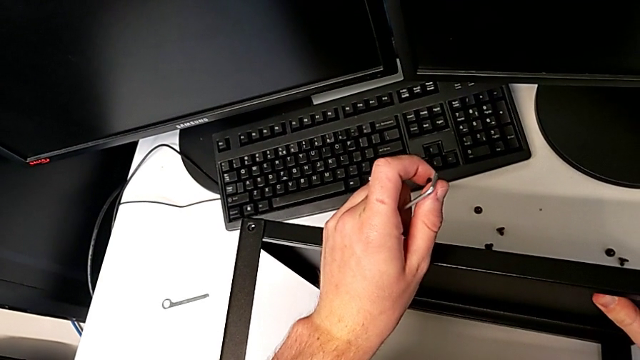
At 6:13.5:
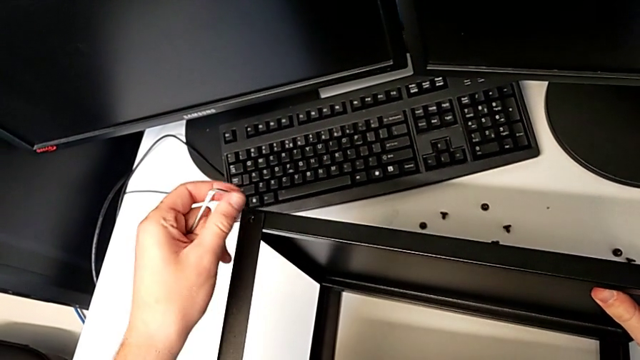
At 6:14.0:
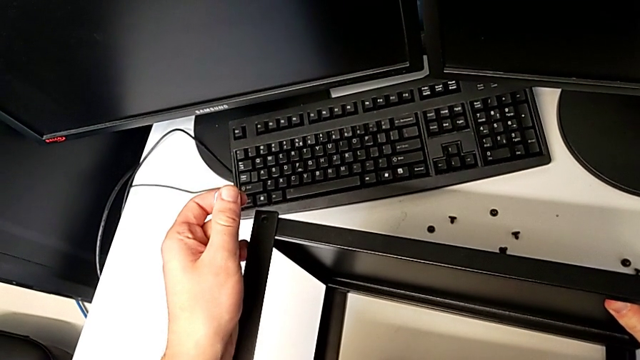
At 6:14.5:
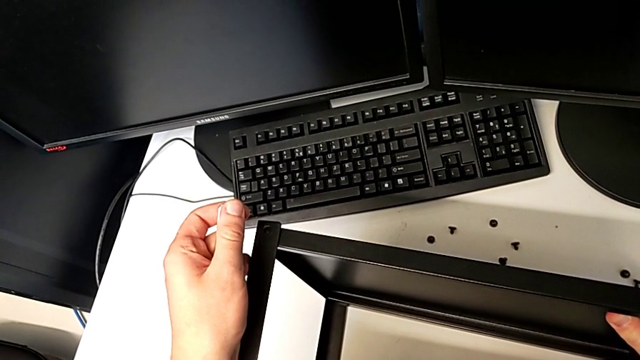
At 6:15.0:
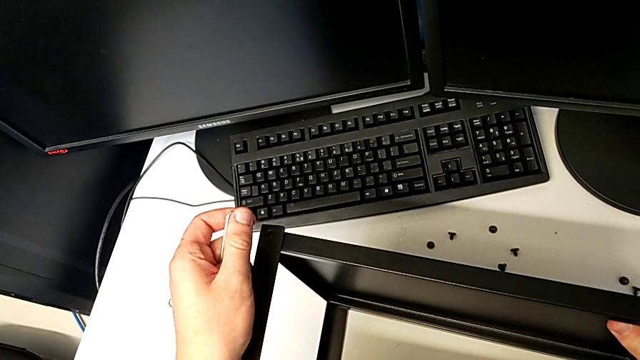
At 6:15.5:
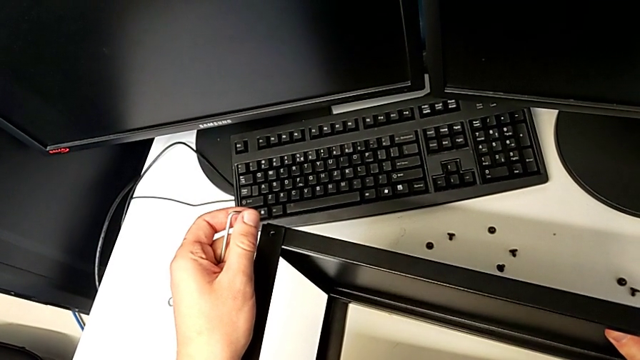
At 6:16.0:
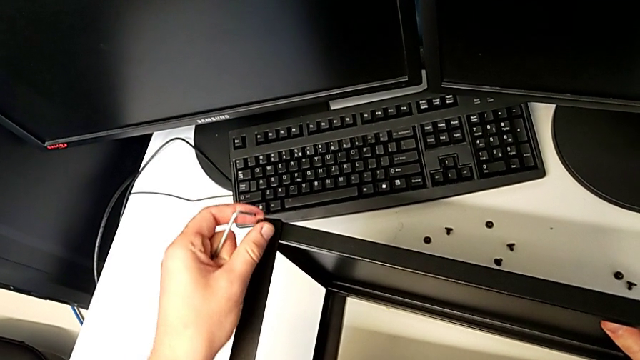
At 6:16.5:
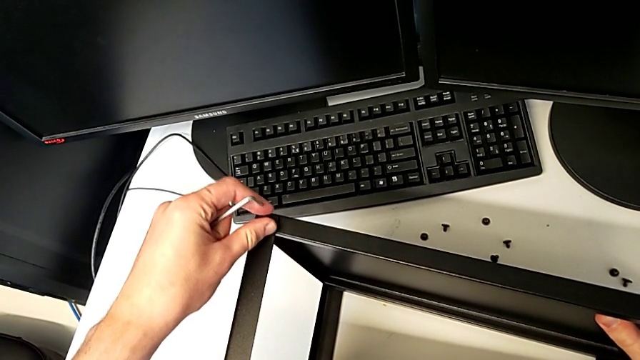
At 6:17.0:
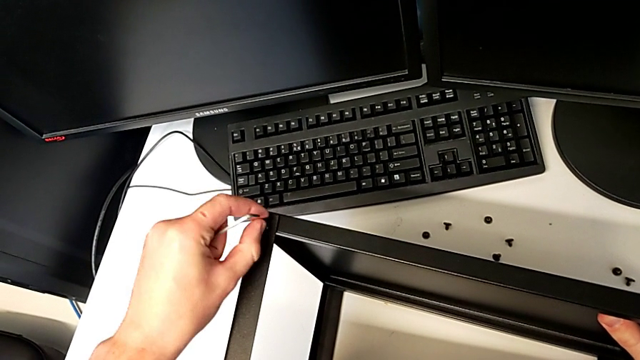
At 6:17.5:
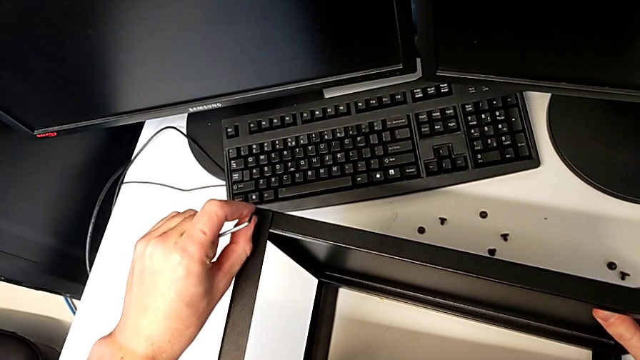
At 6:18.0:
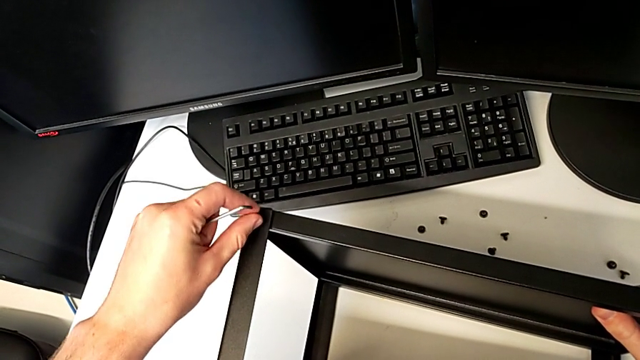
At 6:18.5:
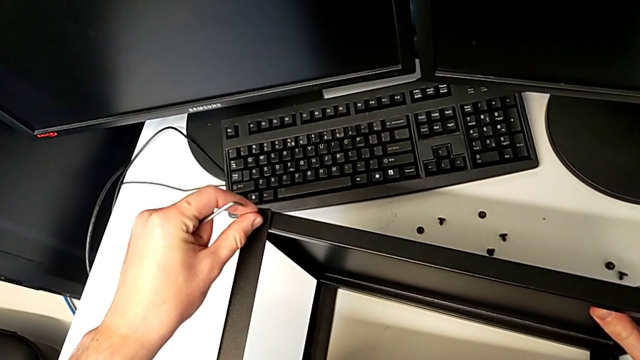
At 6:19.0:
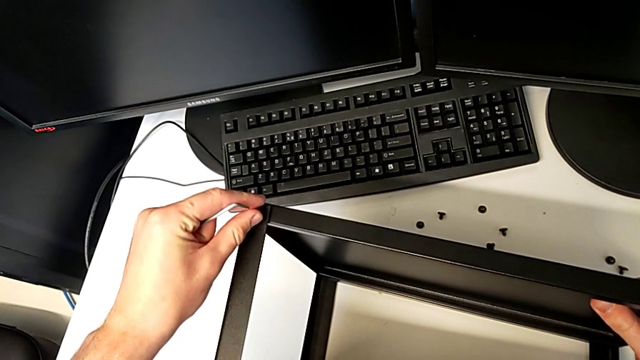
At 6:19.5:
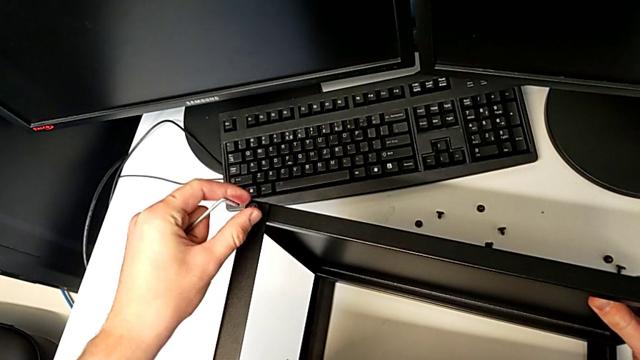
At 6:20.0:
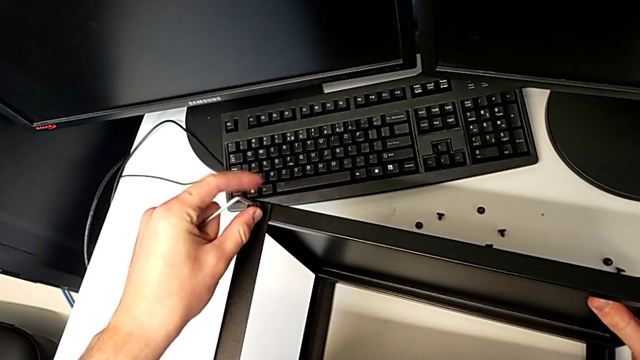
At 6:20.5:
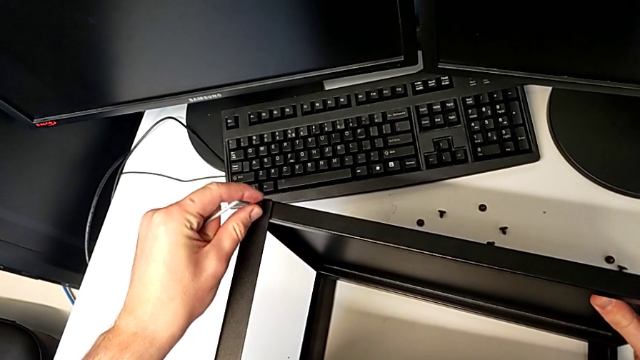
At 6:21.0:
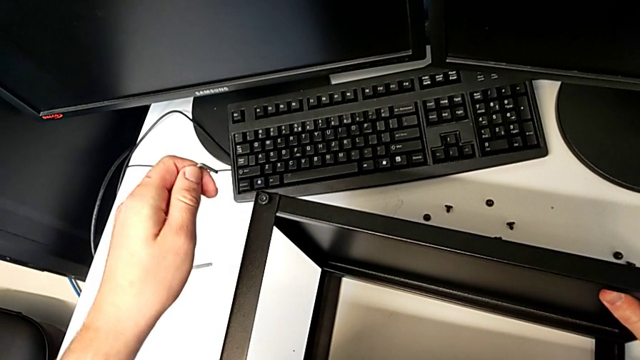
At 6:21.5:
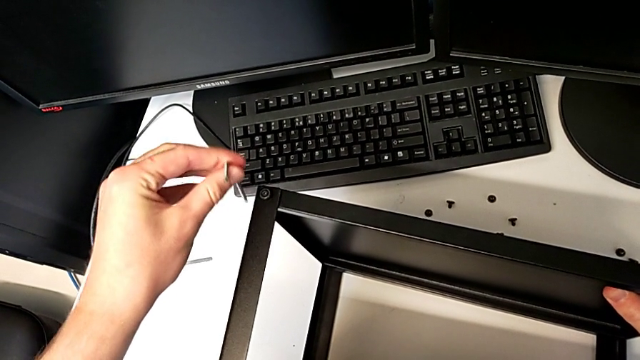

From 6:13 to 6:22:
The camera wearer is assembling the top tray of the table with the legs. They align the tray, insert the hex socket head, screw it and insert the Allen wrench.

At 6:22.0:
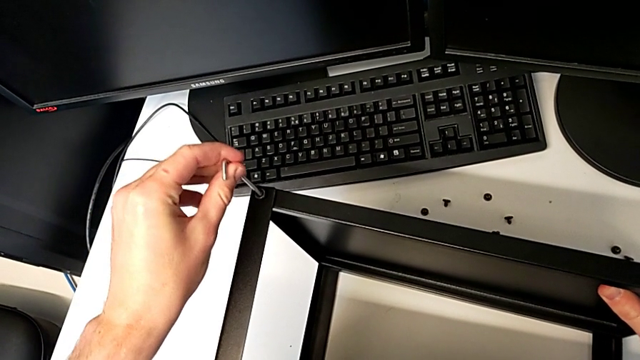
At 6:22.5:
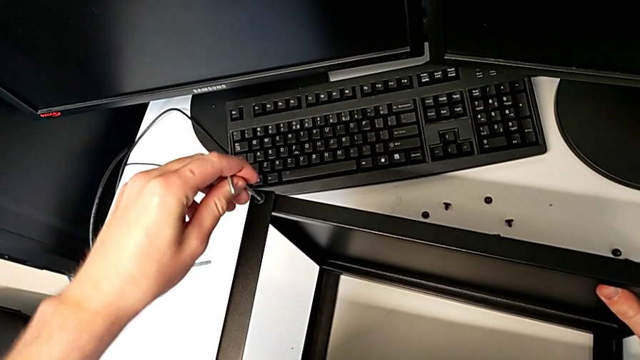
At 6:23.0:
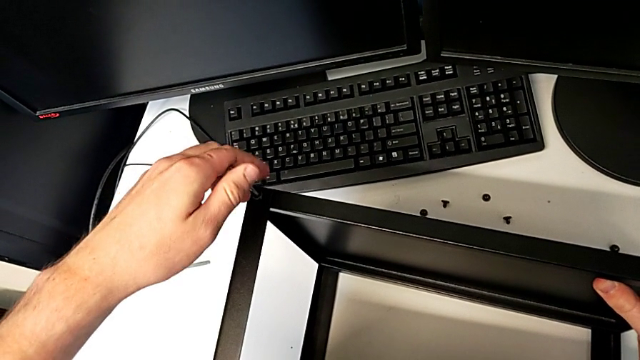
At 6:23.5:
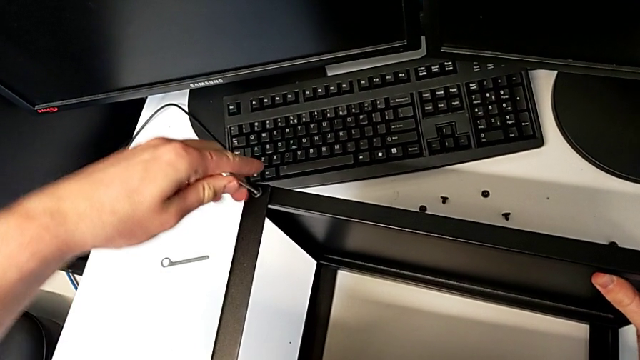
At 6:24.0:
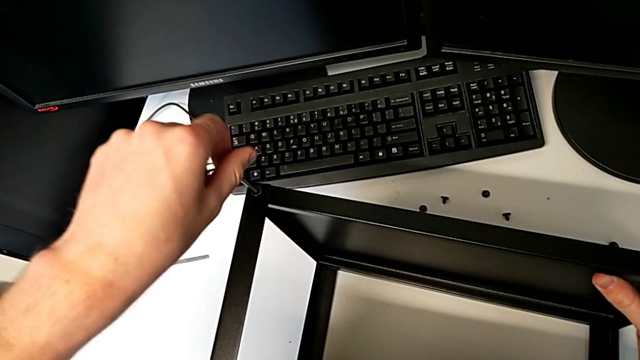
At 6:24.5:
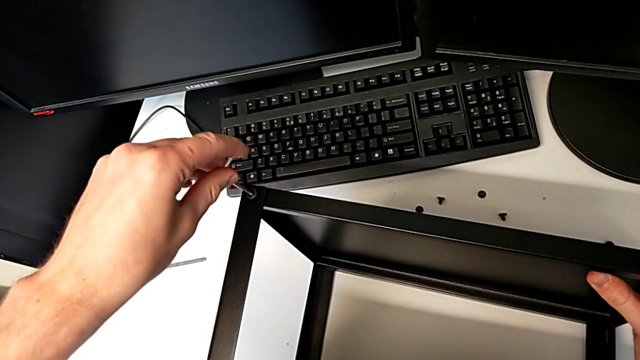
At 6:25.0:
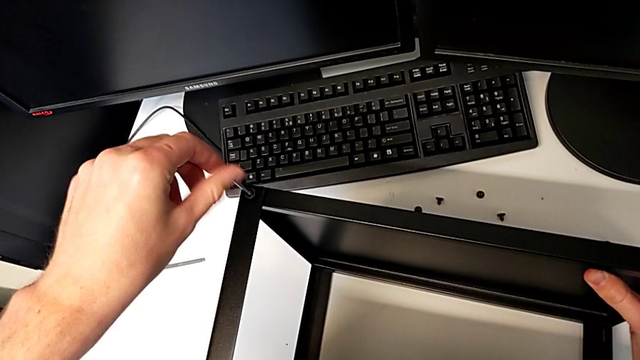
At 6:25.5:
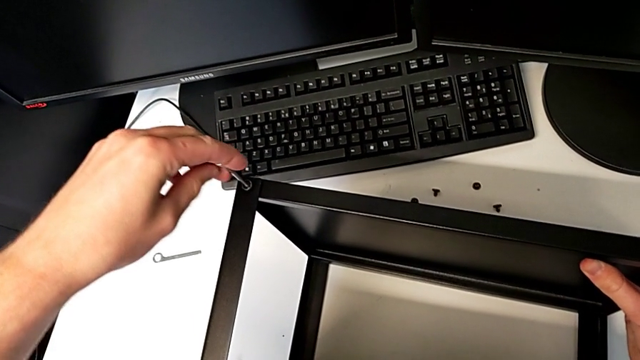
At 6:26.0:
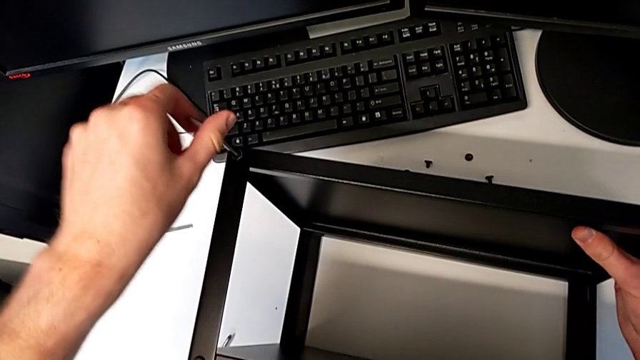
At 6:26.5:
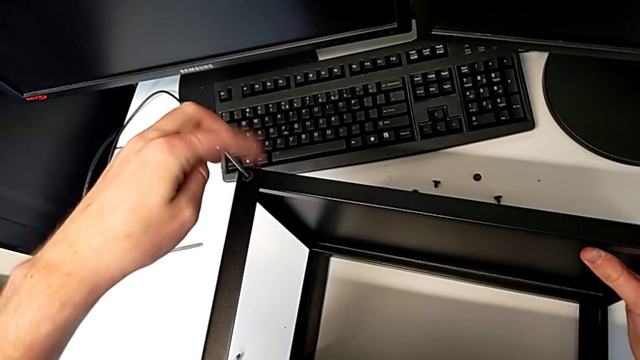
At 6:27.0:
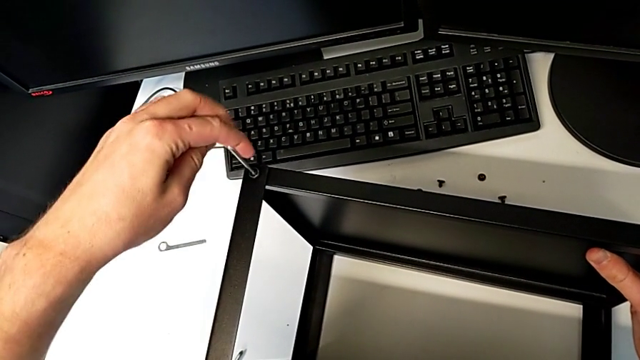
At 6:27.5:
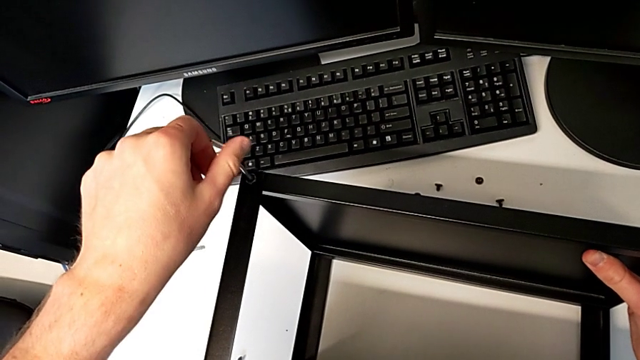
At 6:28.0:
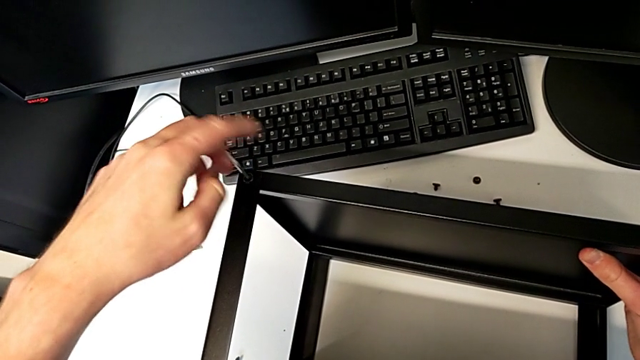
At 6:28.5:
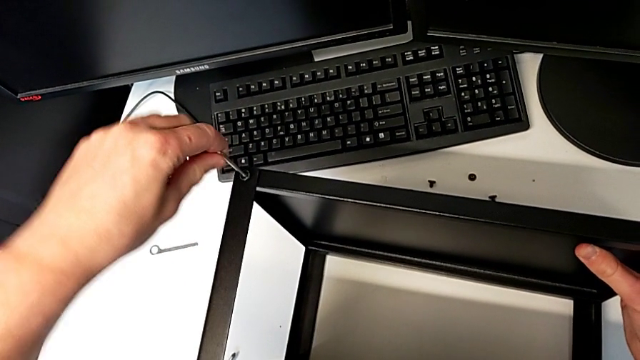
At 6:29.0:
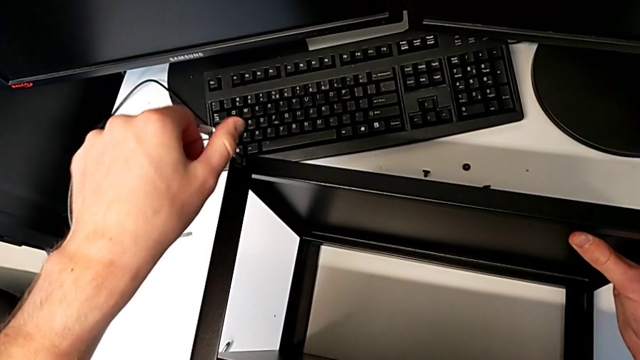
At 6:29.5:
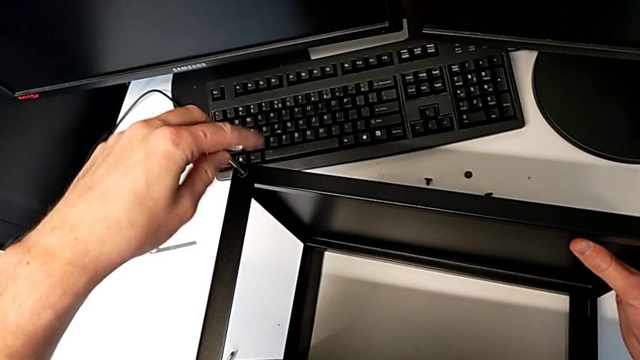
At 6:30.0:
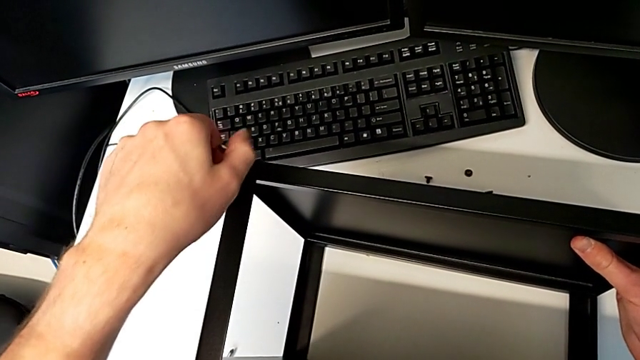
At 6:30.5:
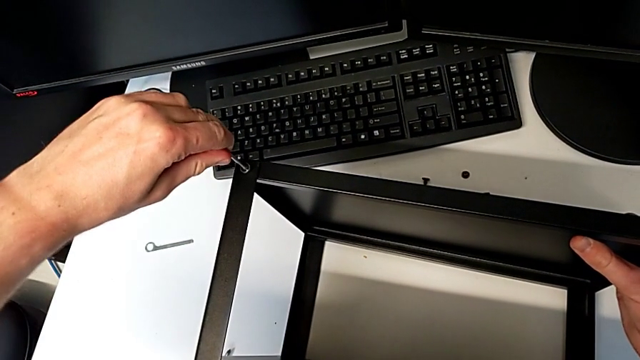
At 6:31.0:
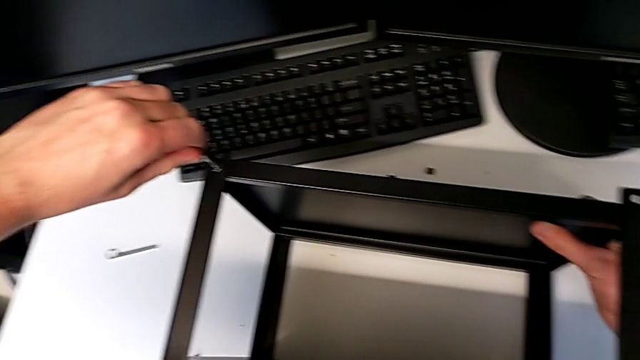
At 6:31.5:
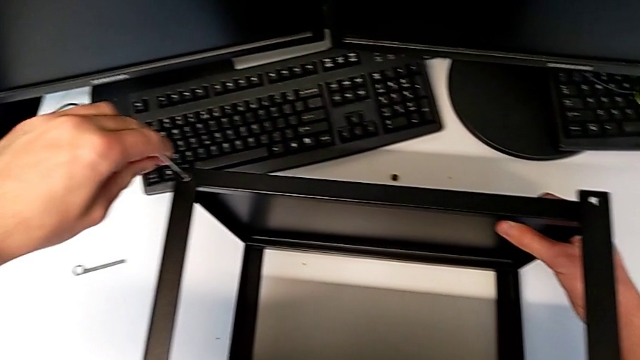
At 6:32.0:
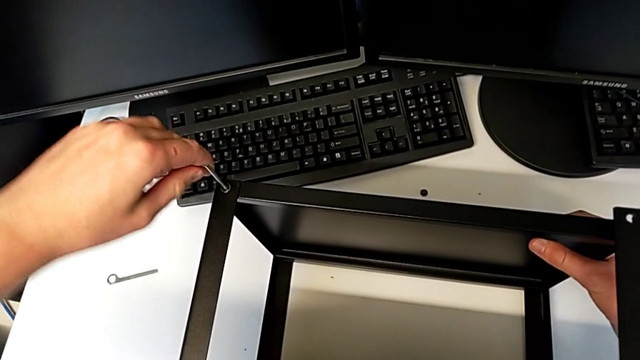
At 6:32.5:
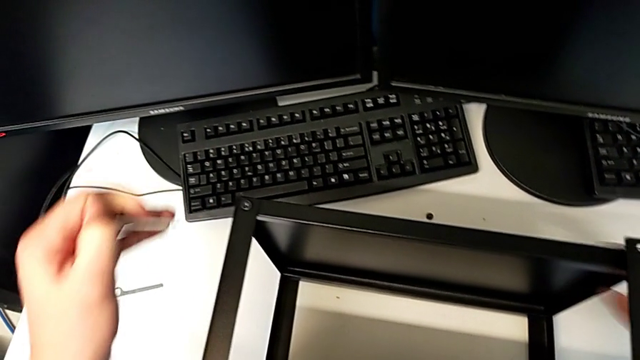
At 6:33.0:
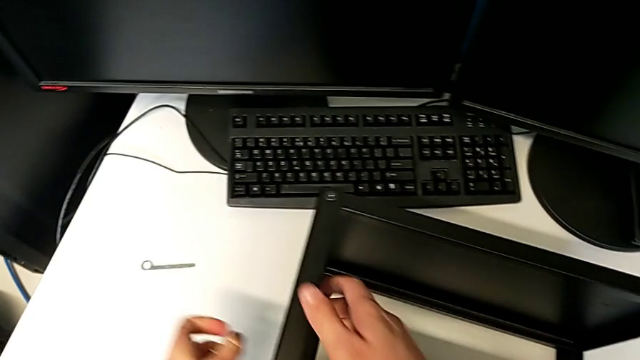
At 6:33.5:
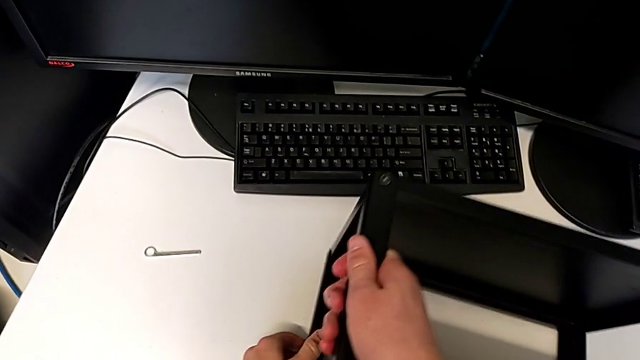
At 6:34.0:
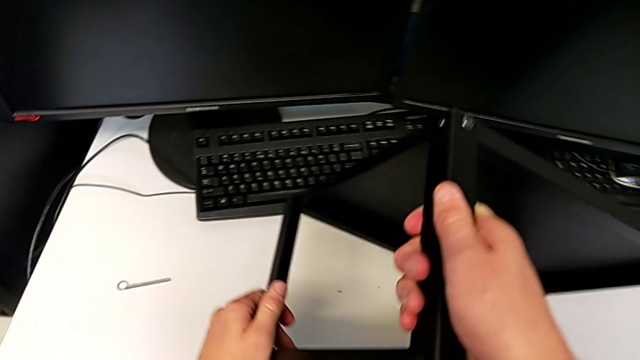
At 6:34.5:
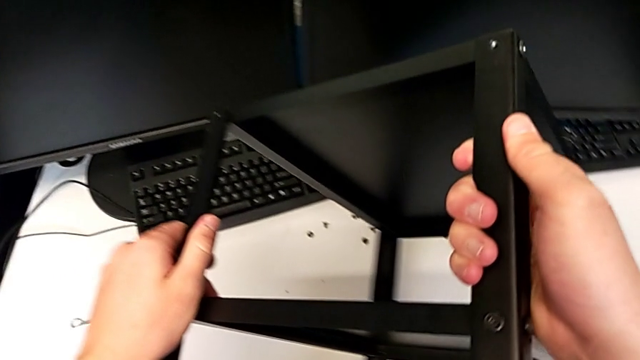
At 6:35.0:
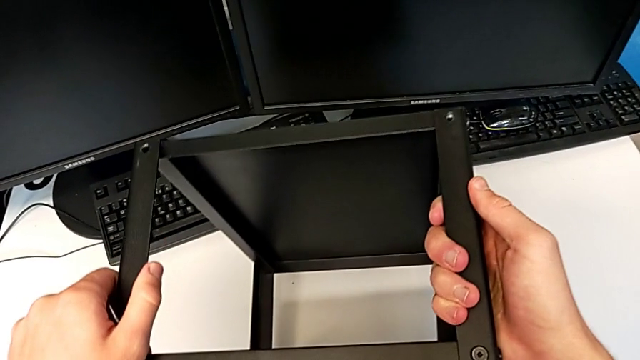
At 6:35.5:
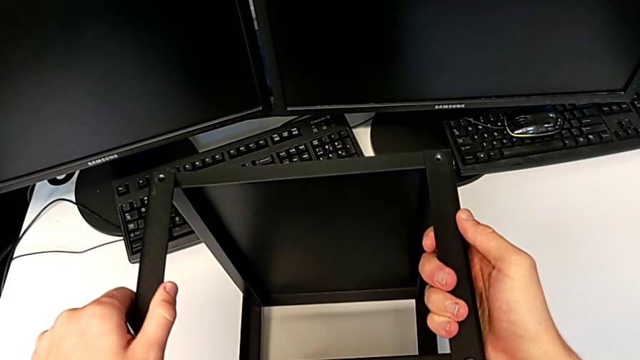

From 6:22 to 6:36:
The camera wearer is assembling the top tray of the table with the legs. They screw the hex socket head, withdraw the Allen wrench and rotate the nightstand.
